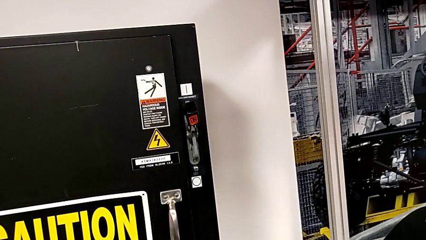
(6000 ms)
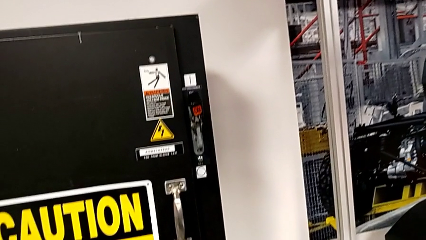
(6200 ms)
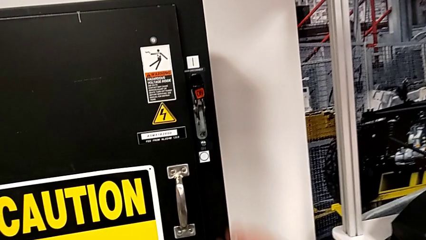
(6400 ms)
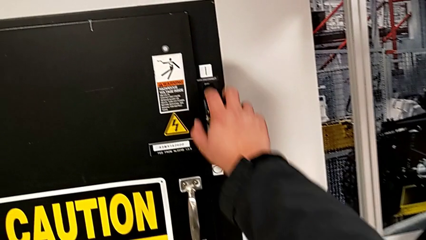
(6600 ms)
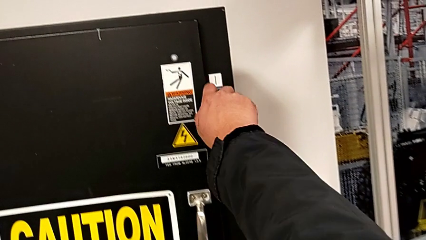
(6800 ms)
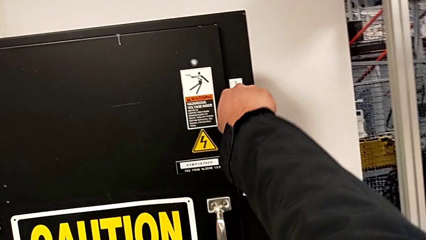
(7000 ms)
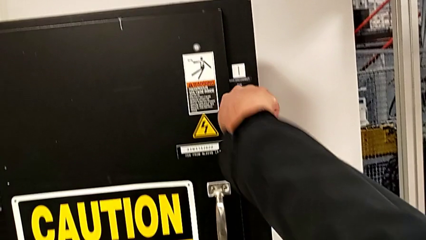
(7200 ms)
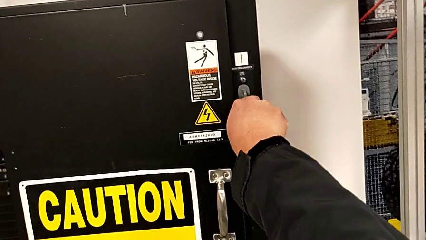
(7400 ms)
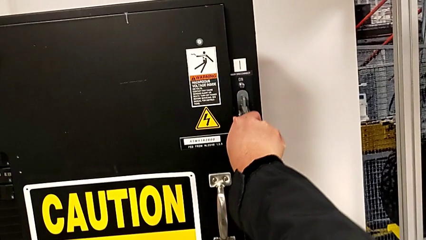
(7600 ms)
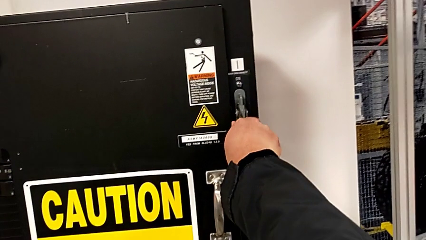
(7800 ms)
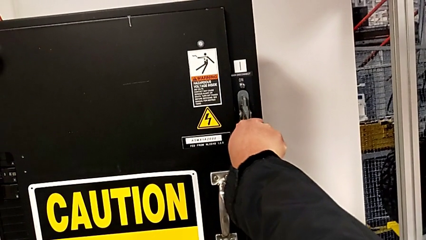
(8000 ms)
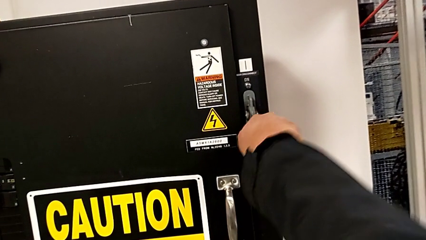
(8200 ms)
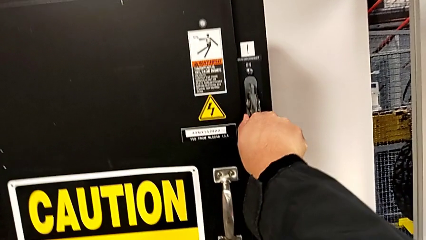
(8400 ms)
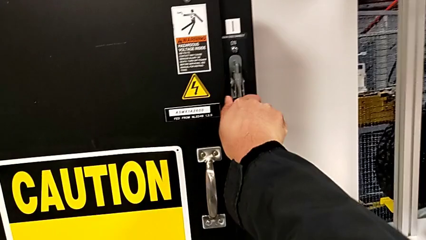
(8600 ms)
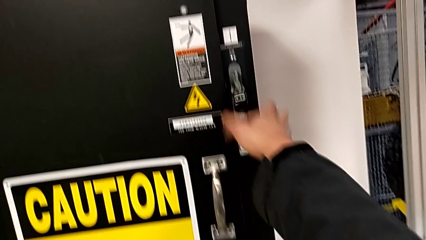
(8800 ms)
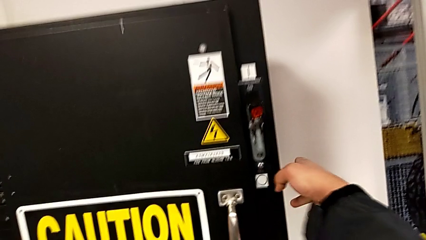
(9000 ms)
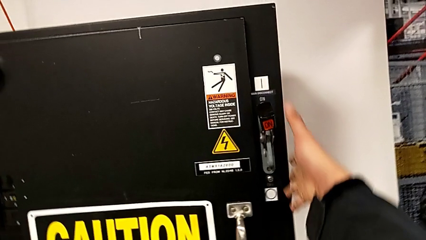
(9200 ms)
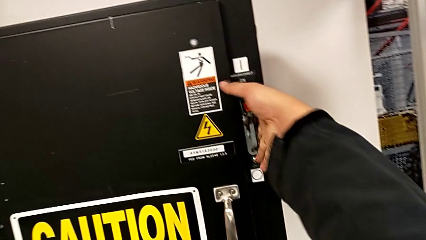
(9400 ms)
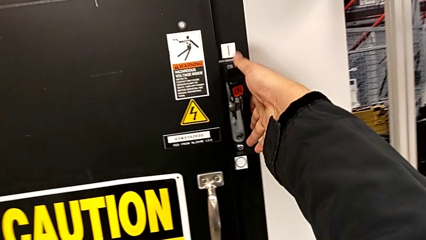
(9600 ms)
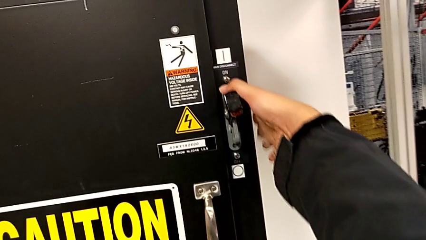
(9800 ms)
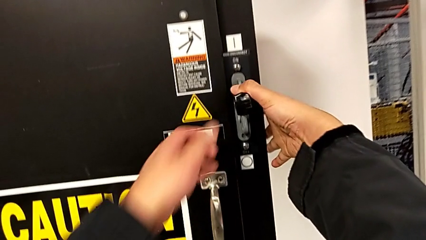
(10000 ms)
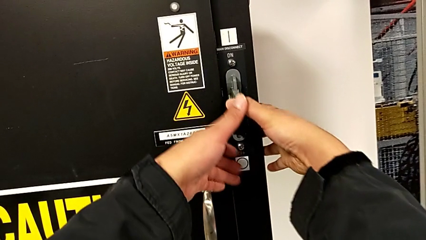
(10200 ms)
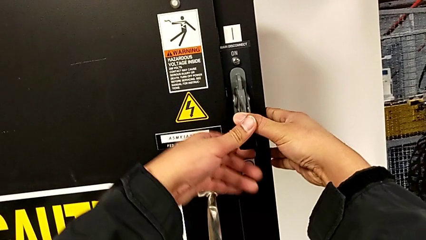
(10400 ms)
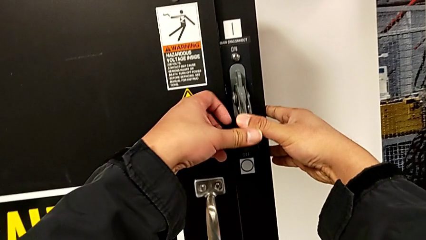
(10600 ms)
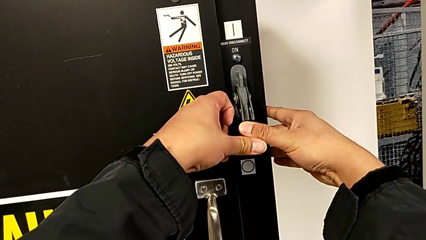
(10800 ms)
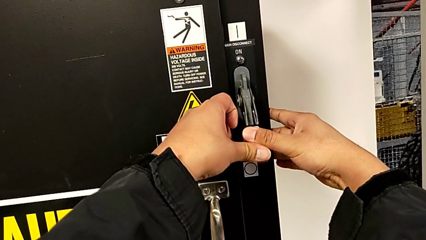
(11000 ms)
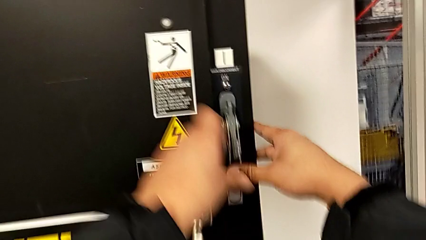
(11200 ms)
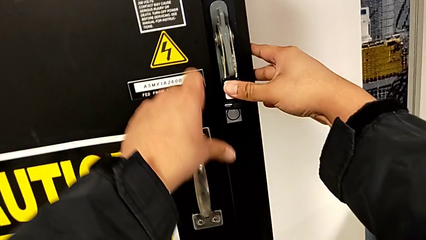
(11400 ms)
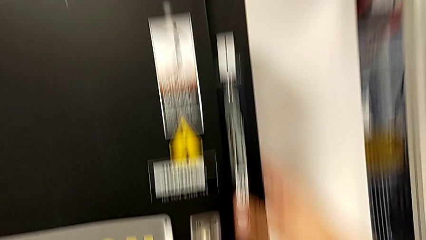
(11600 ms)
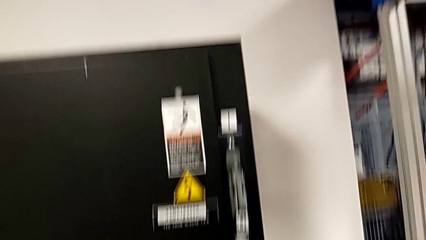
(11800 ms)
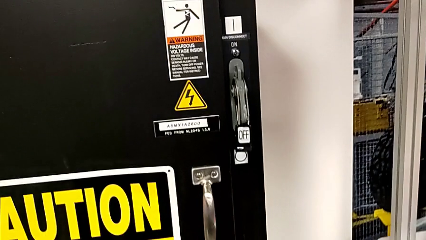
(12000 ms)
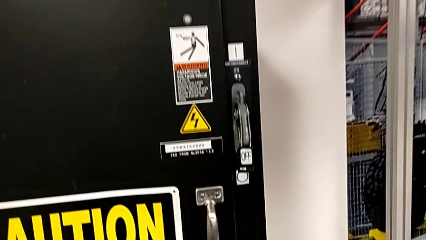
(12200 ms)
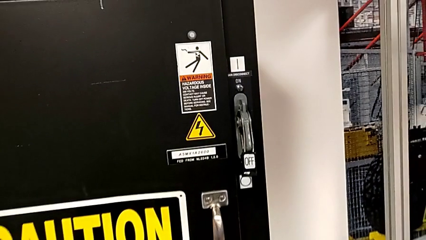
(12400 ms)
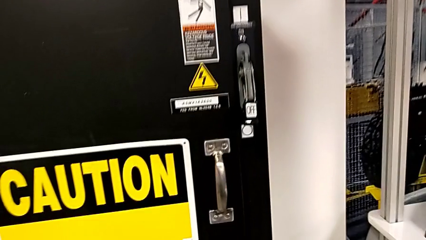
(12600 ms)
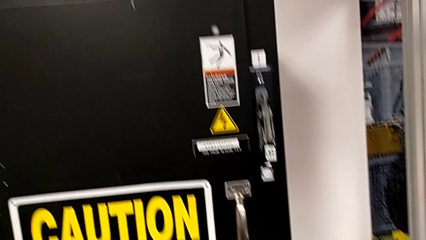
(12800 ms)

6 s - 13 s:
The camera wearer turns off the circuit breaker. They push the lever.

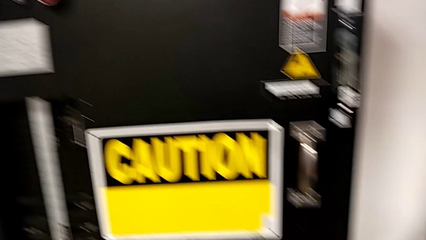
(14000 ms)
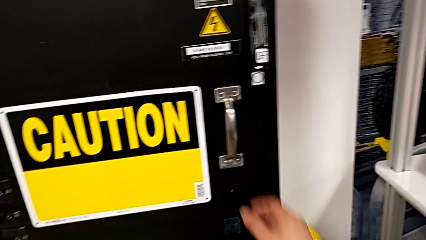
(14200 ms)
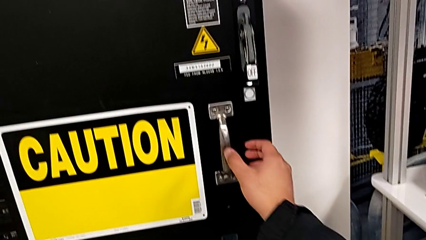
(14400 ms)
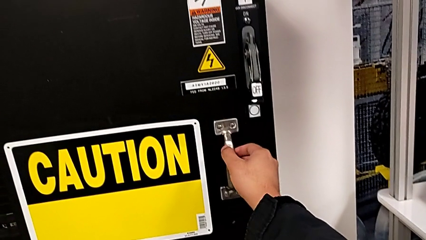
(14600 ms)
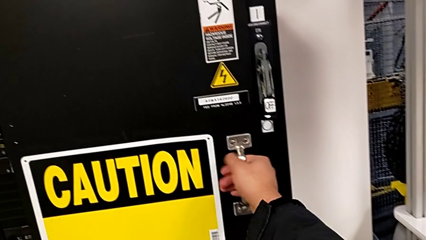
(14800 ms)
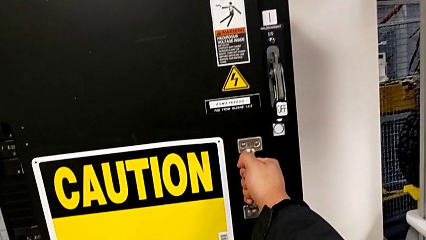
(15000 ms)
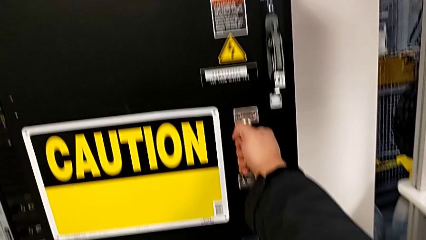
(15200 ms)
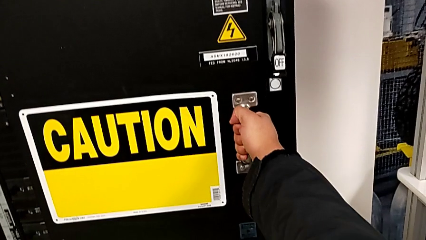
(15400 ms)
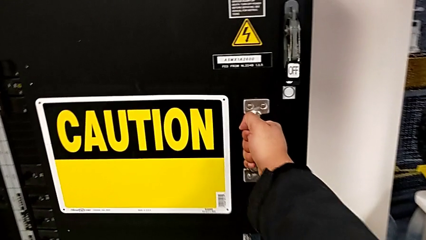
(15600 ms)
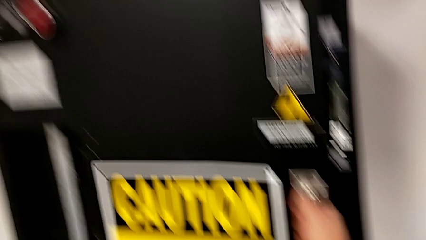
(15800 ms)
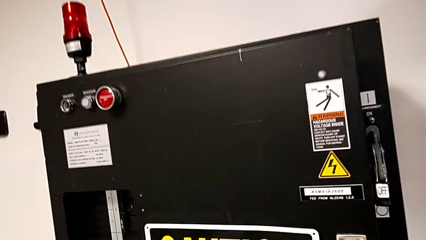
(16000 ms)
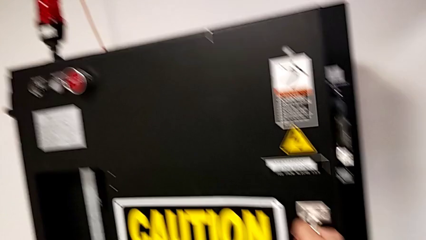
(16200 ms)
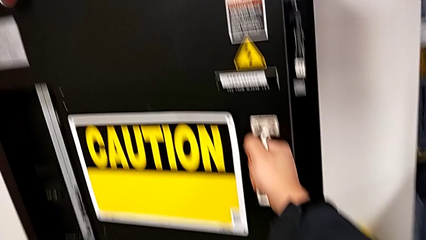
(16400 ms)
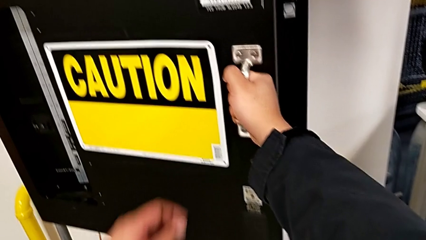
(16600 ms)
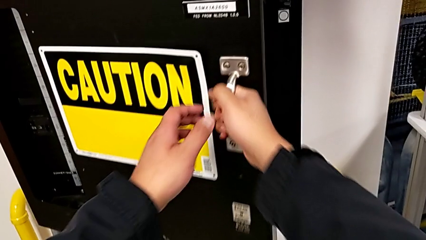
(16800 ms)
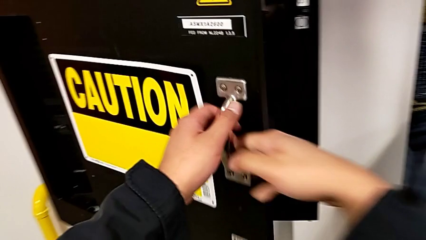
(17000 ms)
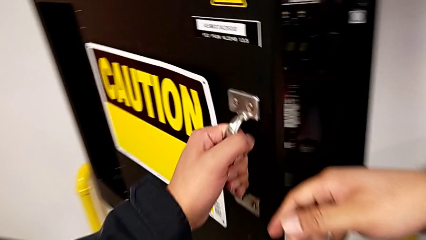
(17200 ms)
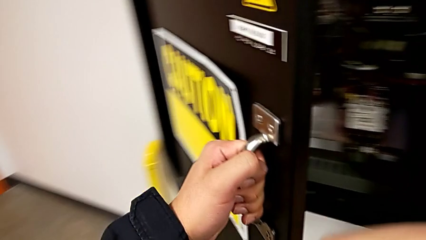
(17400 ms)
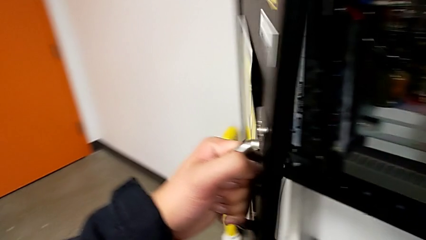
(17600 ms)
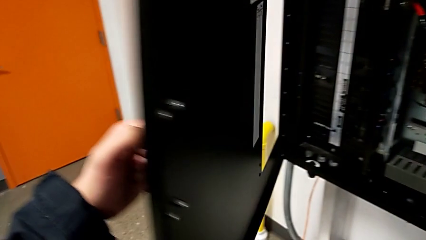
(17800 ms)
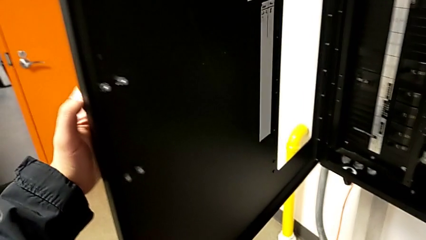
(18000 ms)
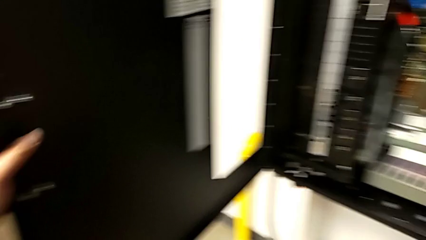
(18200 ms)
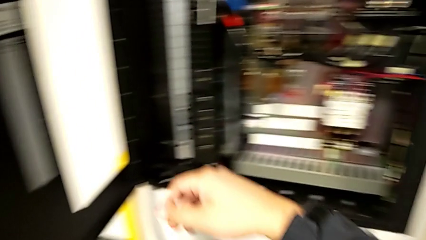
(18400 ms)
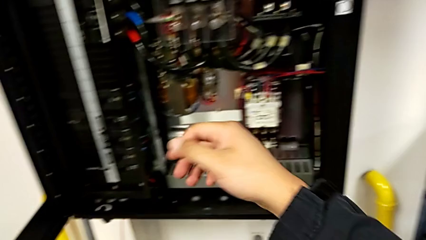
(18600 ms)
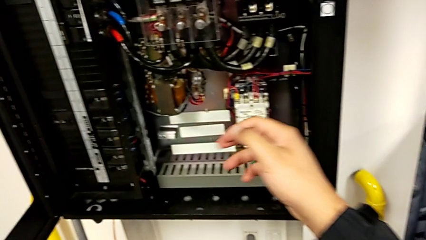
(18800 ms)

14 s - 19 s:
The camera wearer opens the circuit breaker. They grab the lever and open the front panel door.

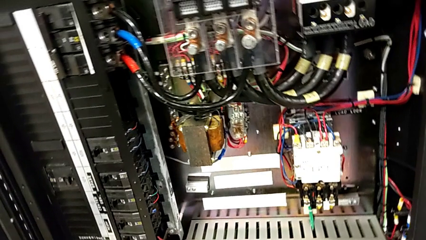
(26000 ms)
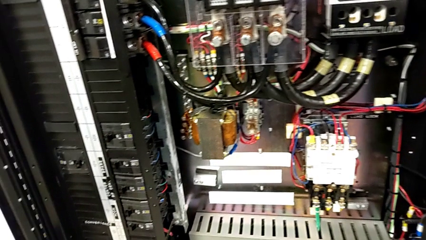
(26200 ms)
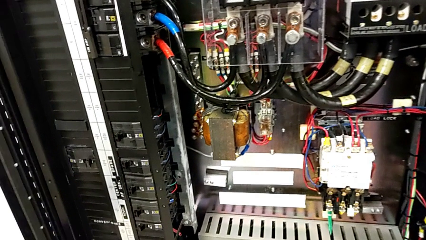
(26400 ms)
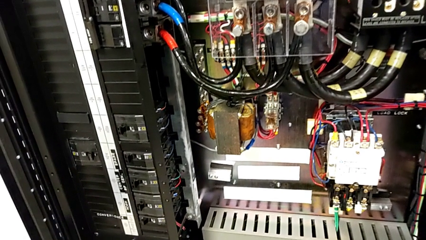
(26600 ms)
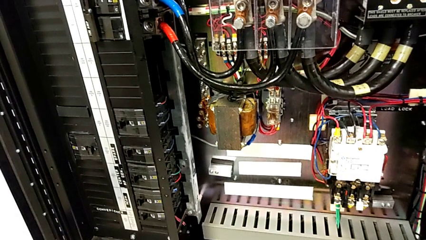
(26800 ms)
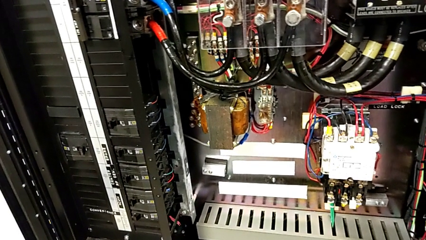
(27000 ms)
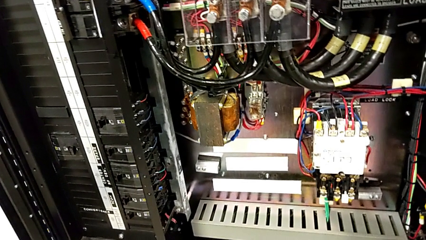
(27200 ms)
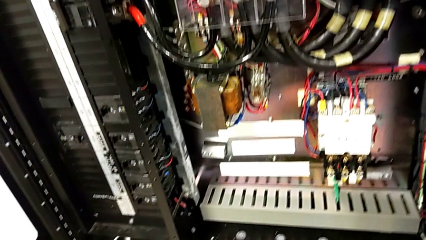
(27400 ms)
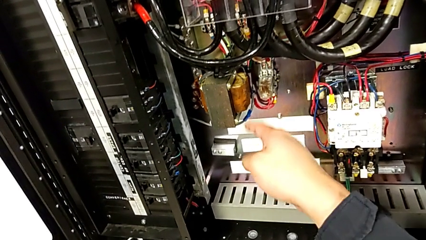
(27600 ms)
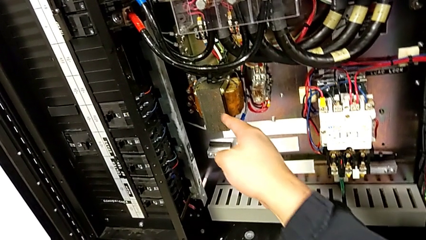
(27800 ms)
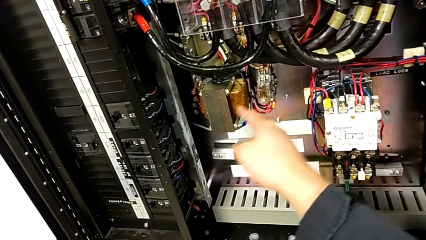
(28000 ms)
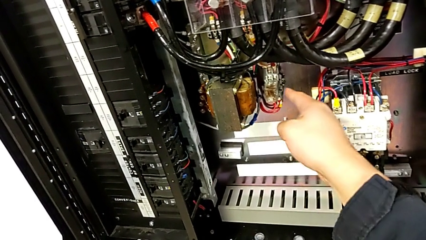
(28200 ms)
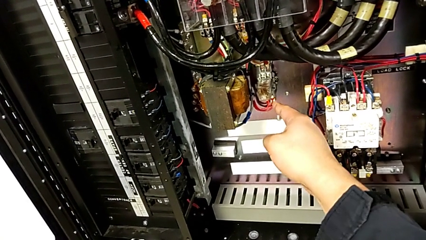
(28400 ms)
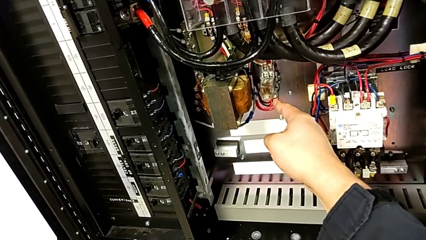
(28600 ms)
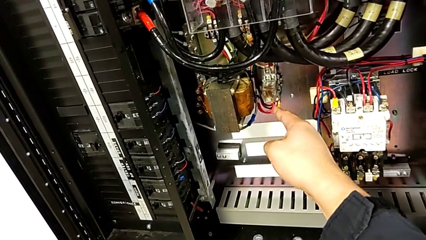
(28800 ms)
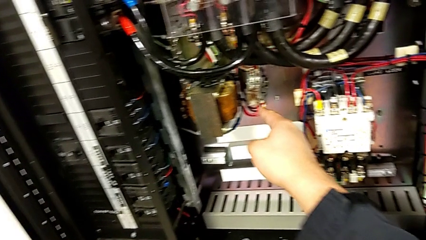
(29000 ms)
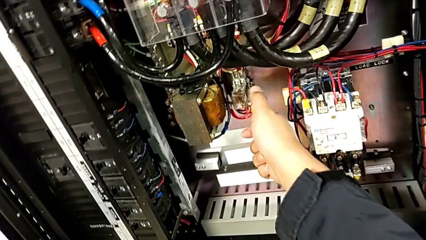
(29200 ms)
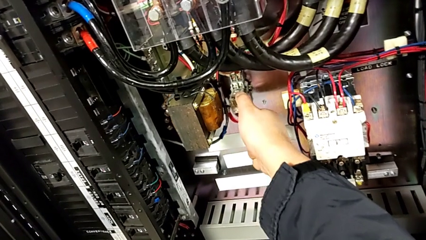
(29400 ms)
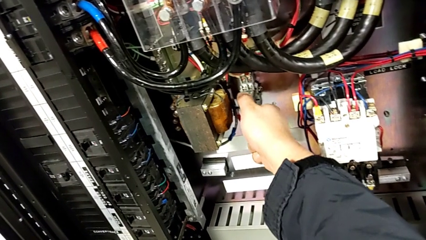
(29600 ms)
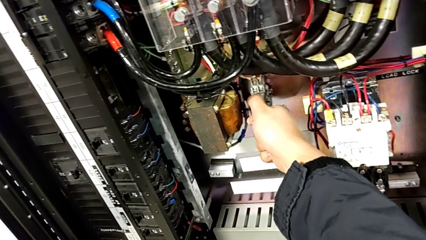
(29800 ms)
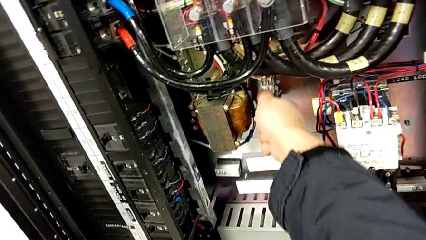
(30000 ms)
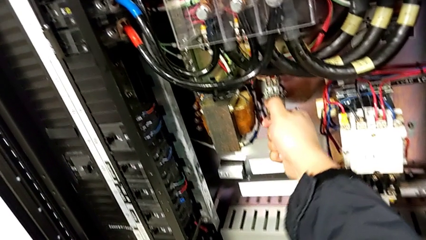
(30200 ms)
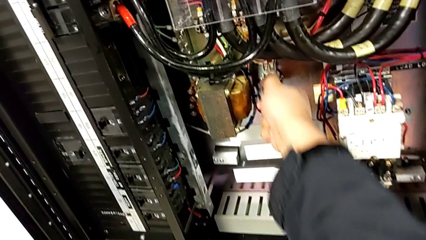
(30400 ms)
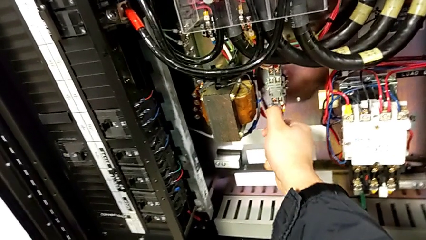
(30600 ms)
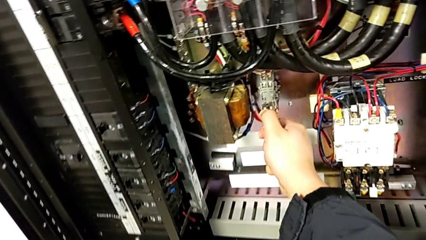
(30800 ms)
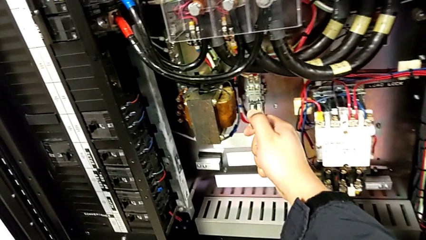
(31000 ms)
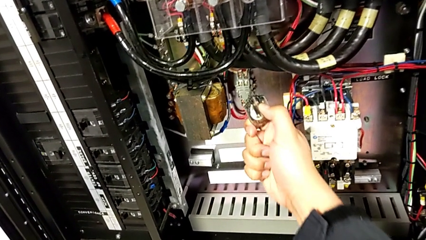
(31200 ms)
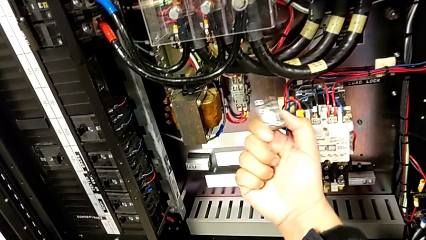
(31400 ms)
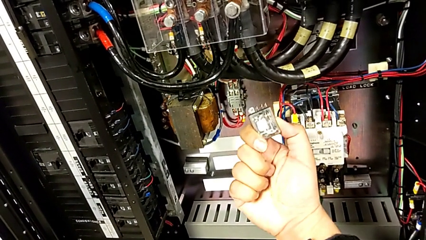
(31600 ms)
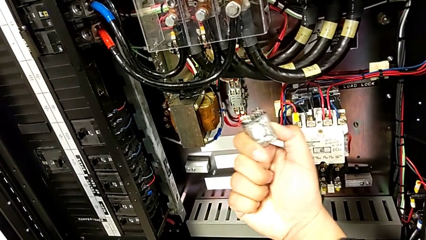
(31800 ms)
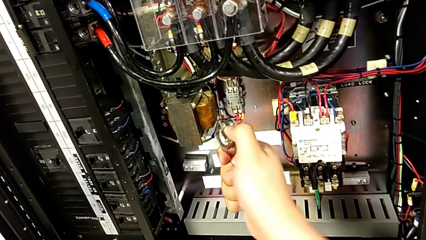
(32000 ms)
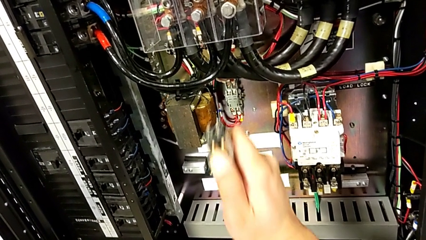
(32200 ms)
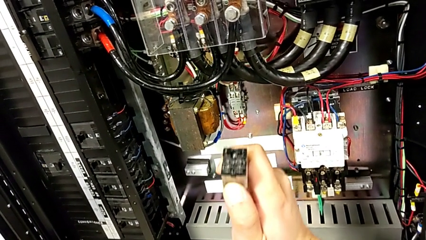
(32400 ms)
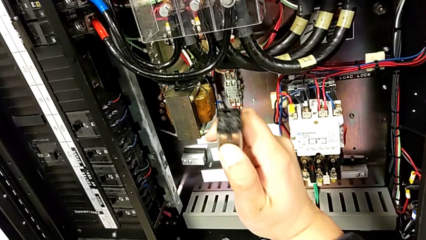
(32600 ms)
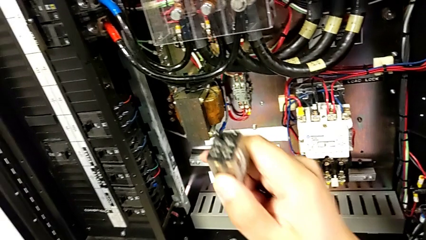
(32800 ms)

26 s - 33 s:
The camera wearer is changing the damaged circuit breaker. They point at the circuit breaker, withdraw it and hold it.
